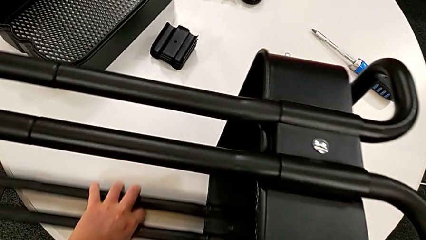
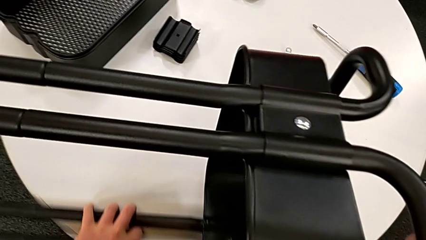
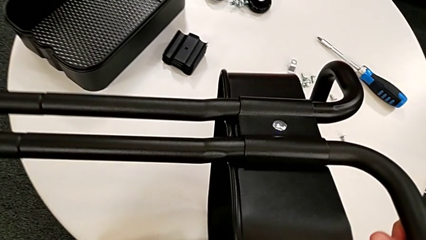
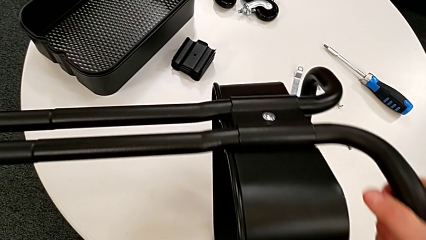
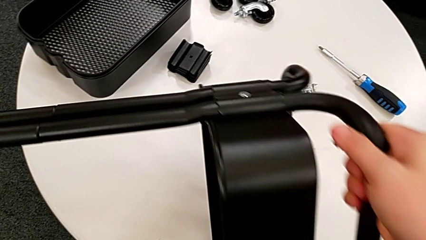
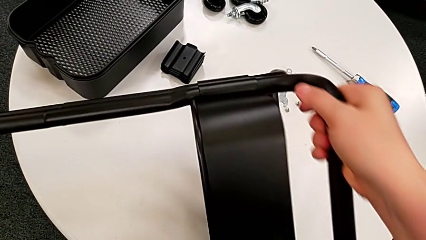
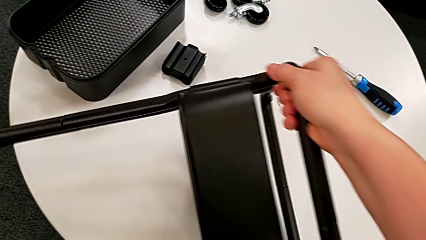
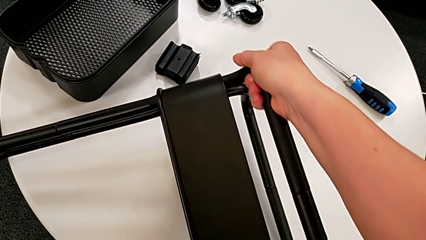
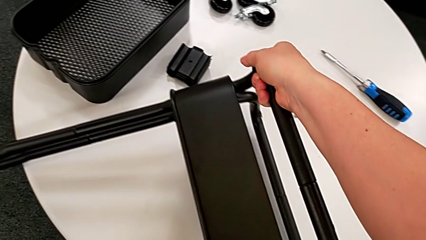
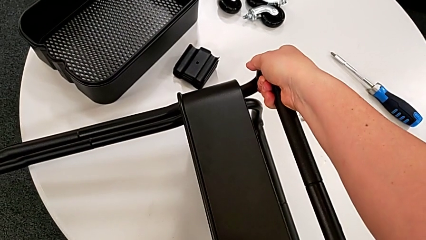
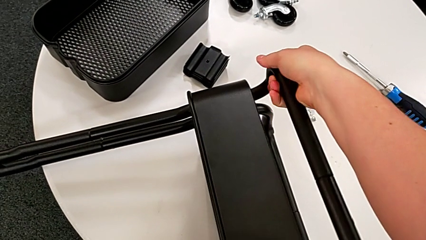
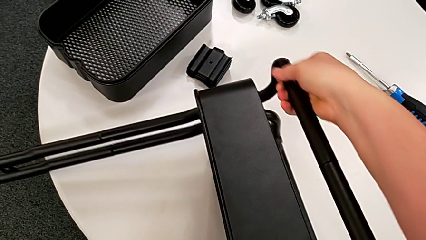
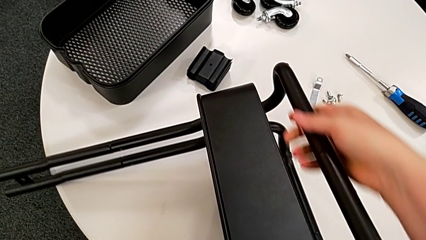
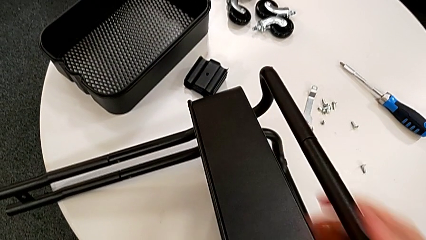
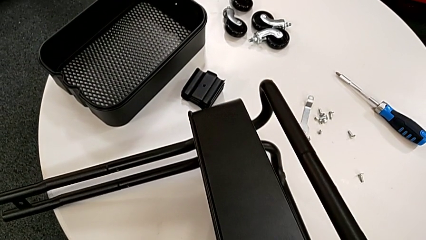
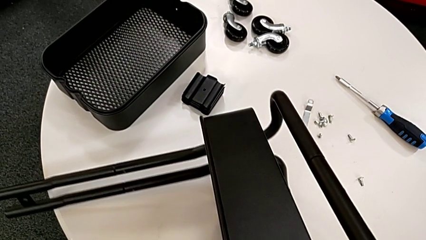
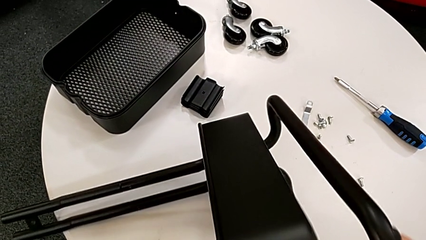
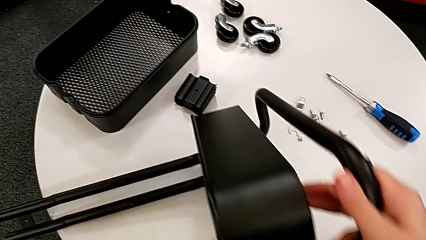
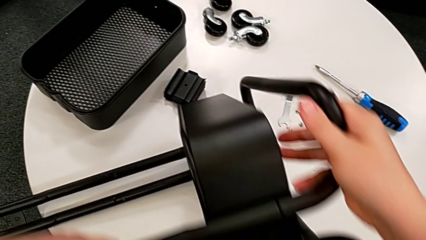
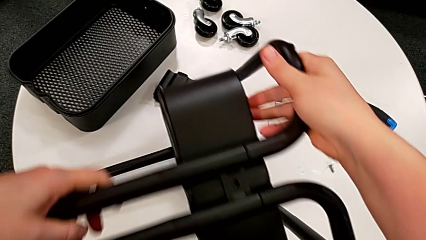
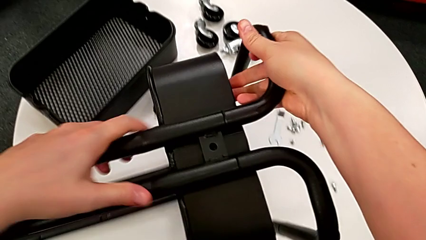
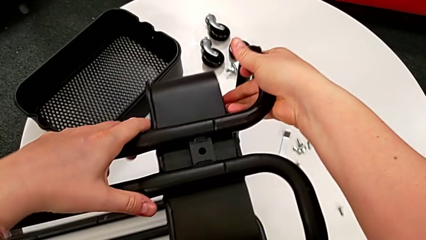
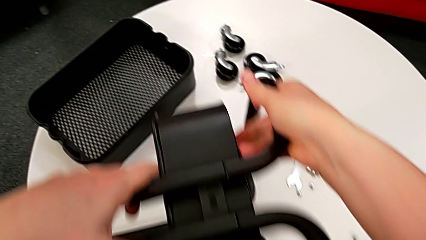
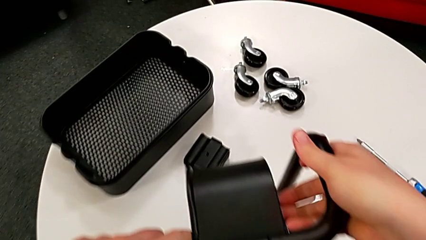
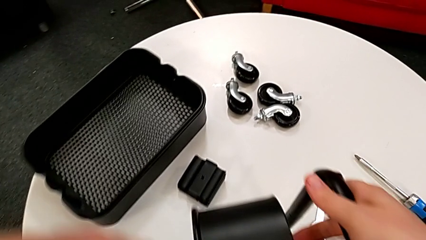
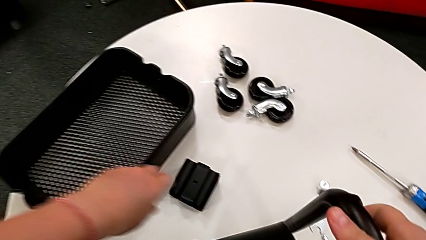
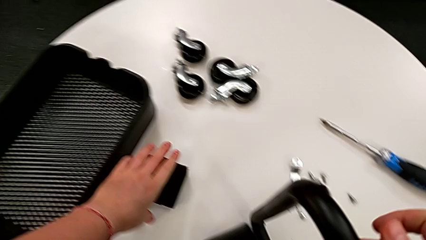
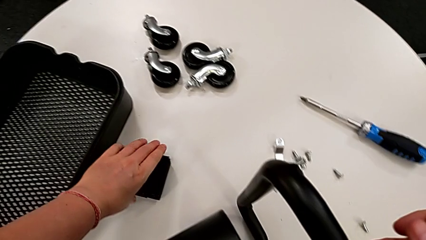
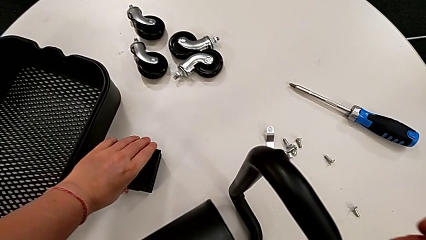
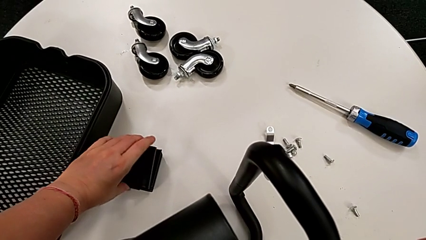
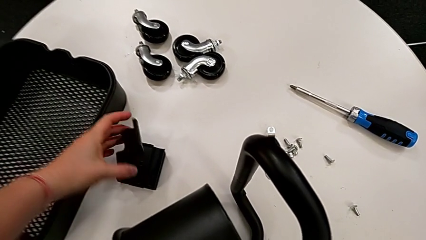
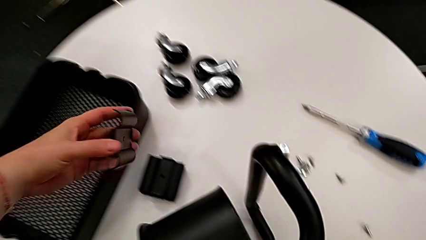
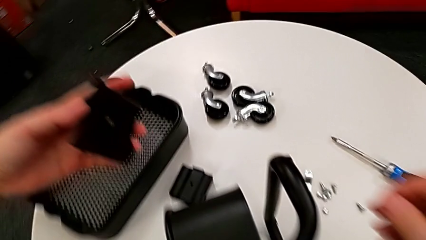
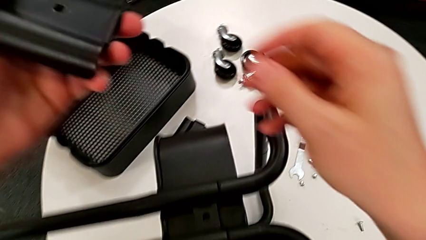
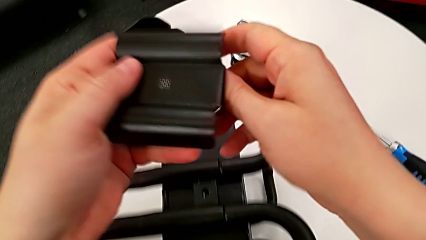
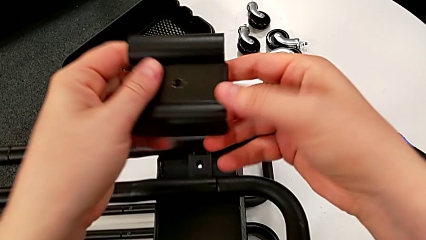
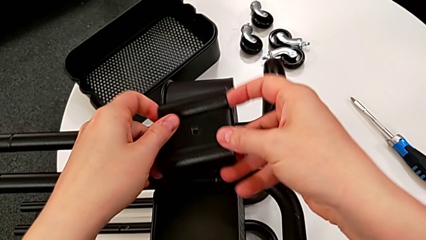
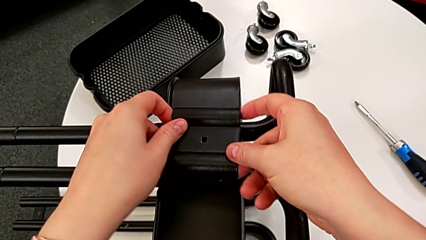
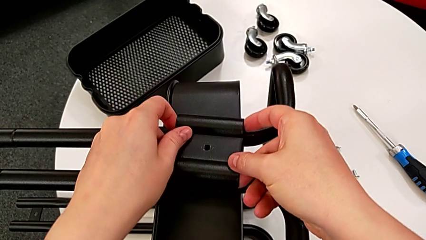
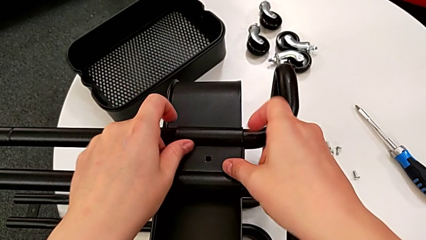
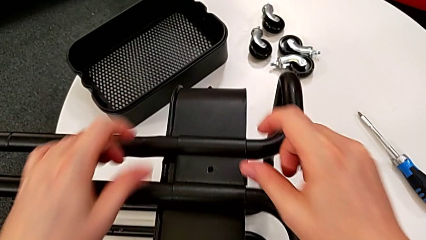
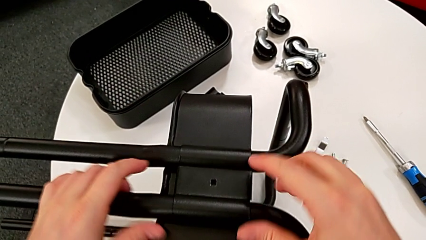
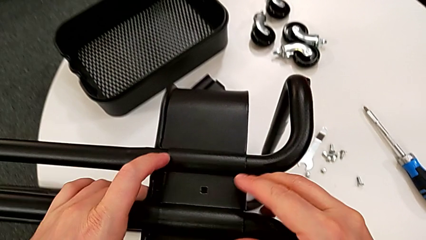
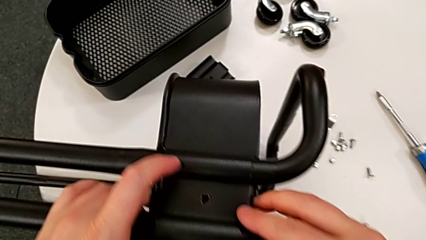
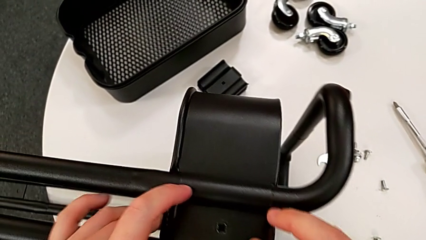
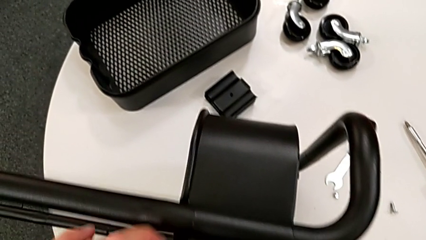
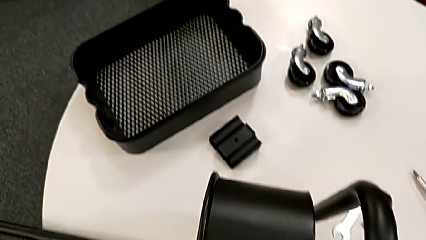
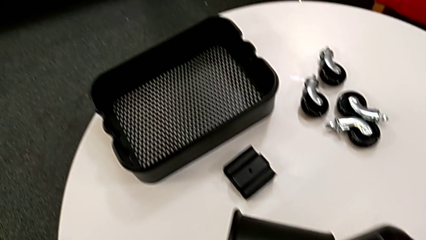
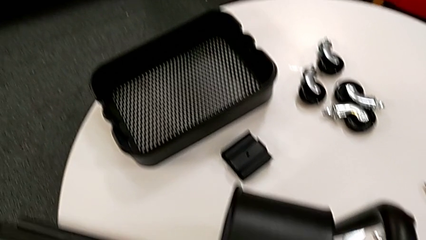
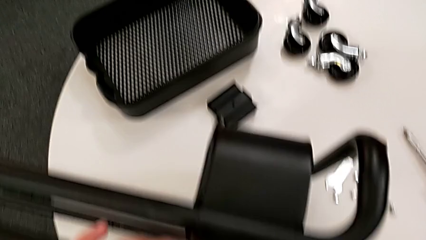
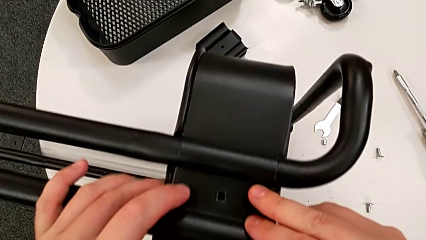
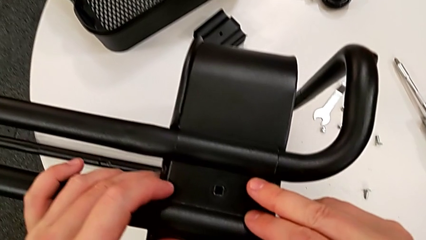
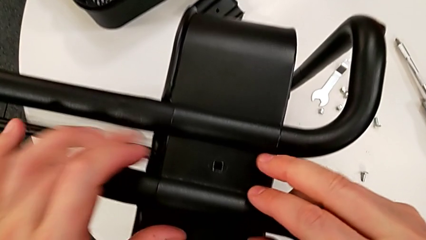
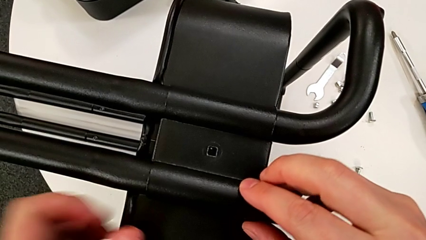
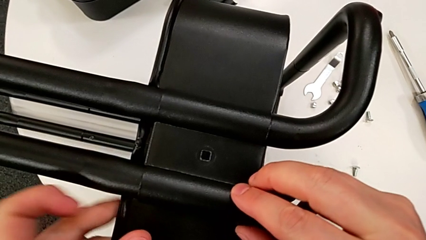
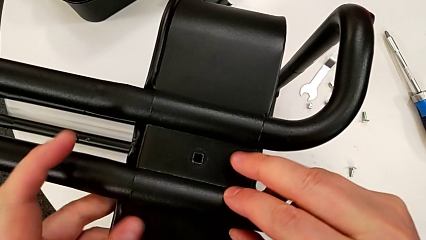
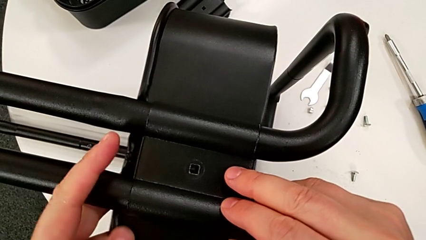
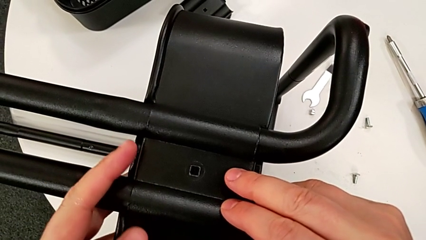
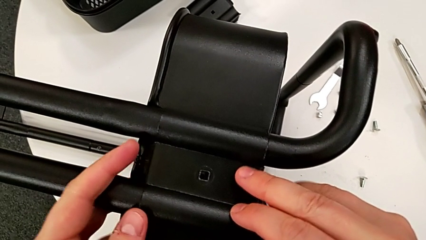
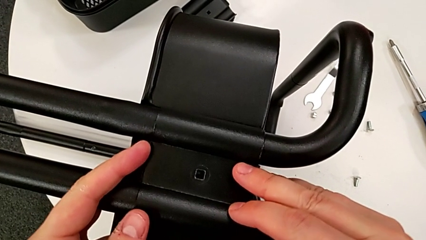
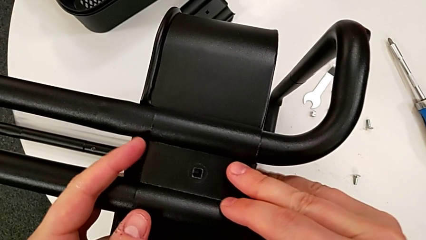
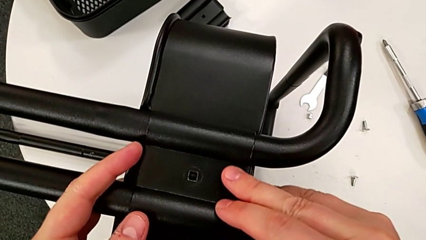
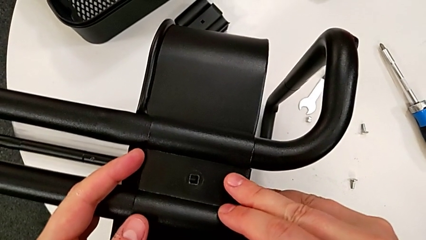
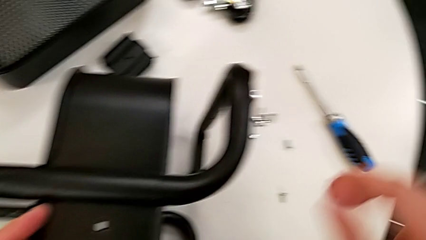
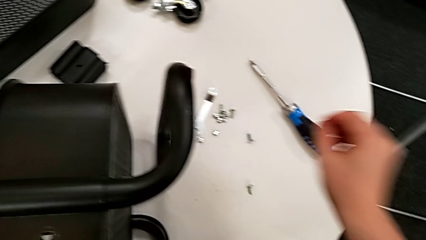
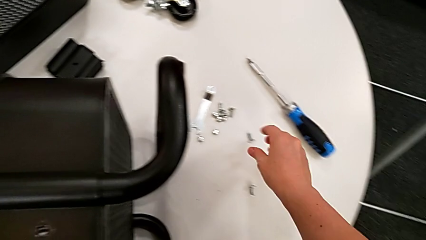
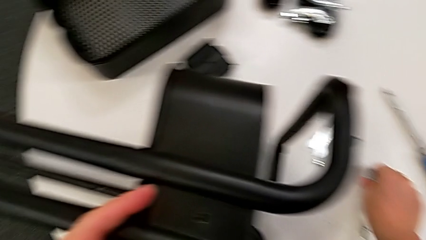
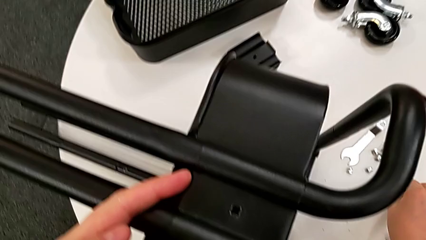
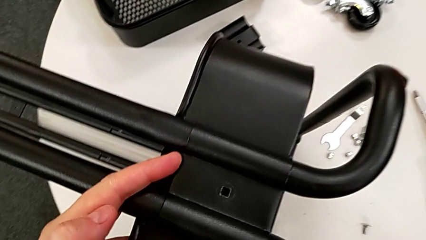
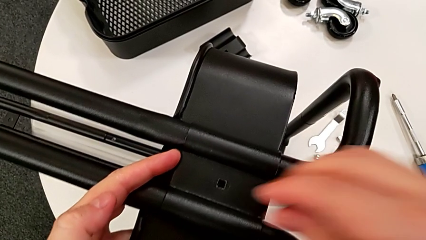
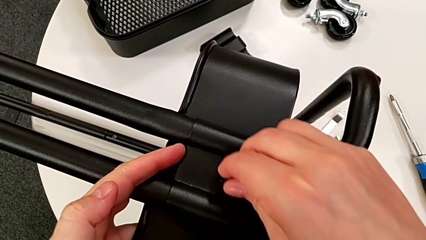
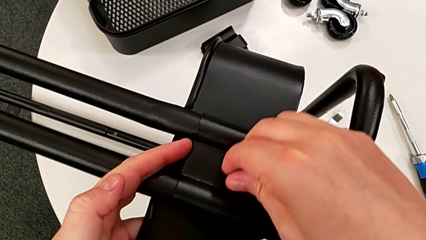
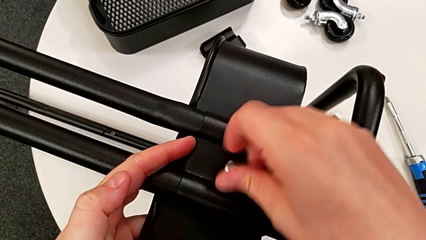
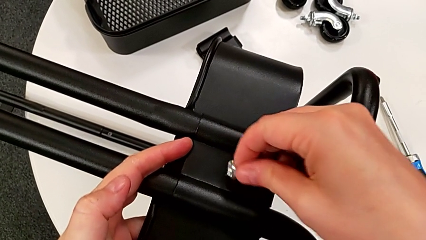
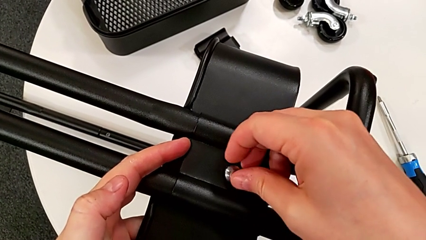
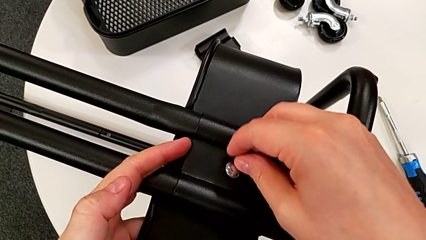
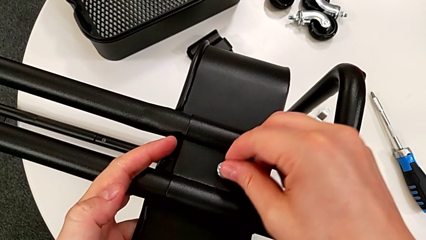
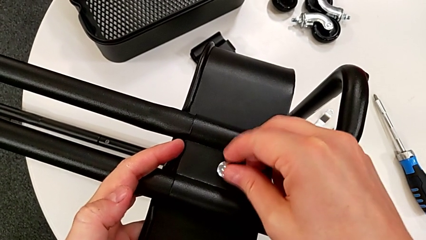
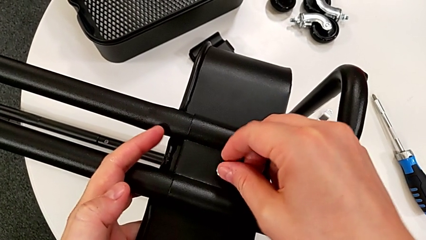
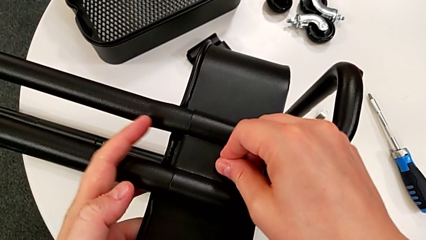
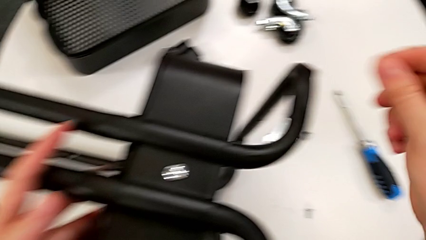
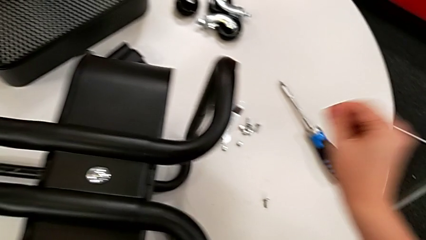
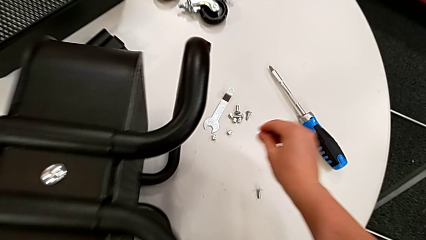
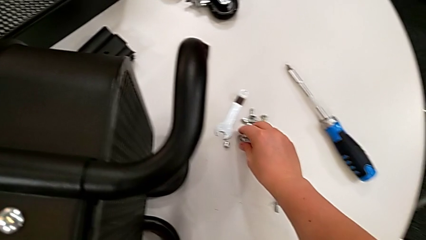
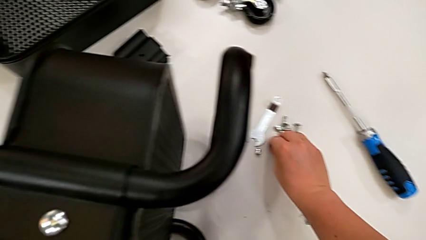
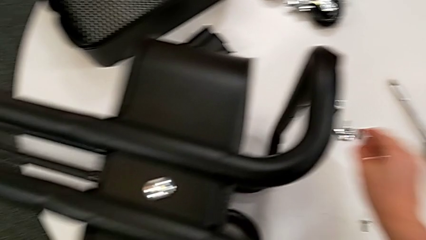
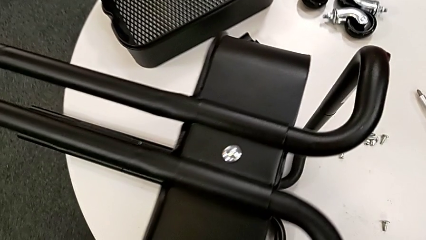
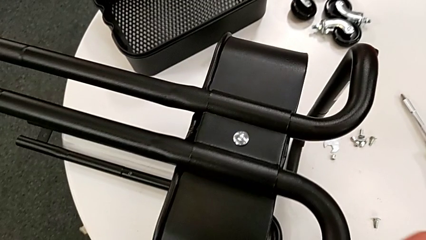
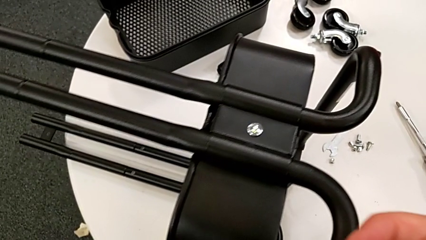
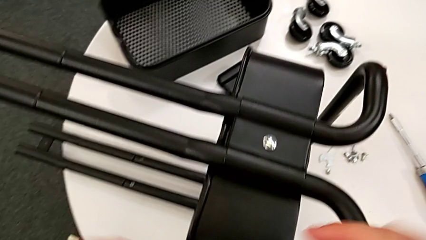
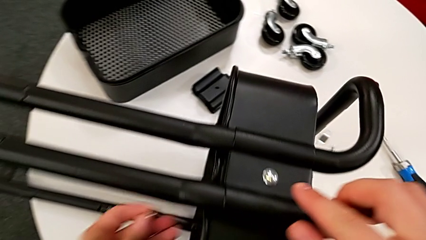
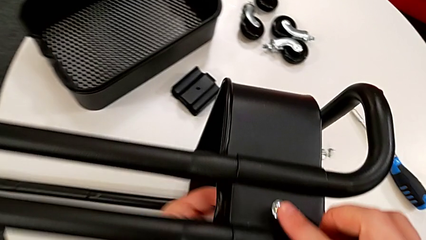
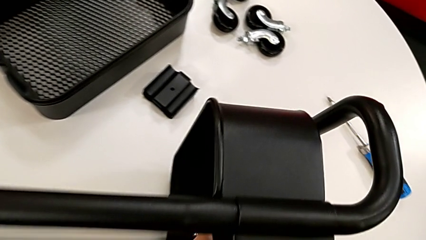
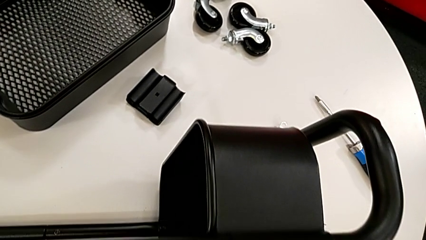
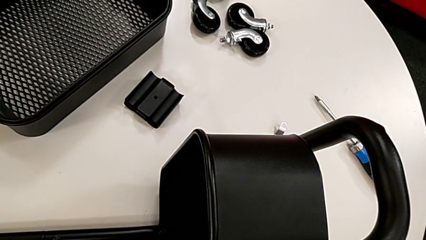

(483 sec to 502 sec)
The camera wearer is assembling the second bracket of the bottom tray.
